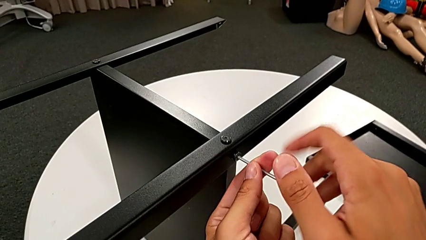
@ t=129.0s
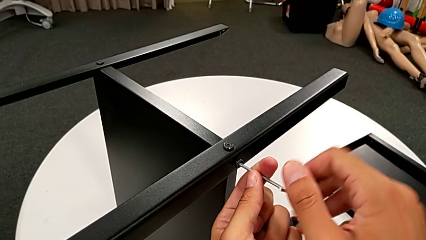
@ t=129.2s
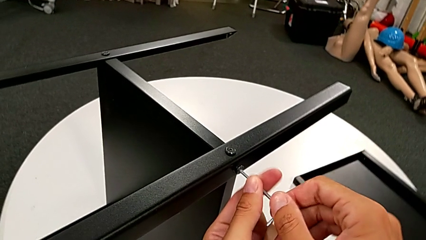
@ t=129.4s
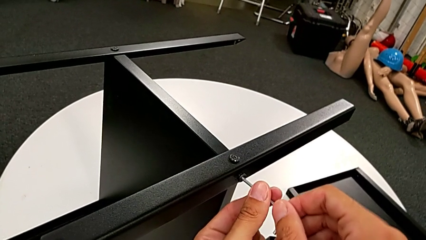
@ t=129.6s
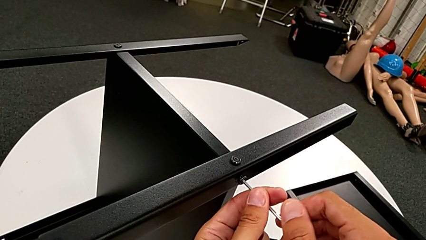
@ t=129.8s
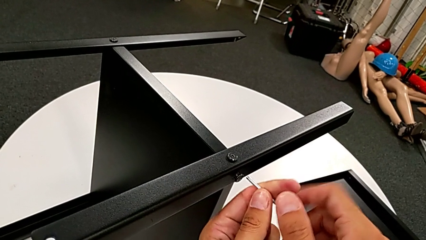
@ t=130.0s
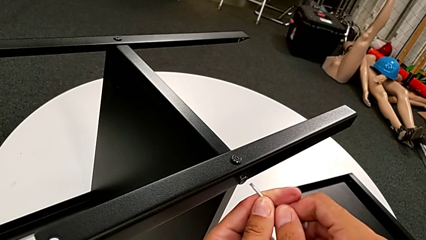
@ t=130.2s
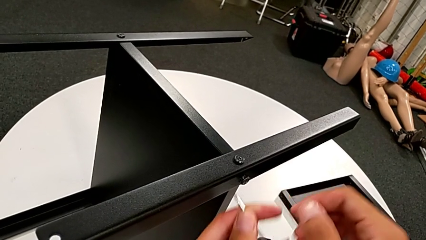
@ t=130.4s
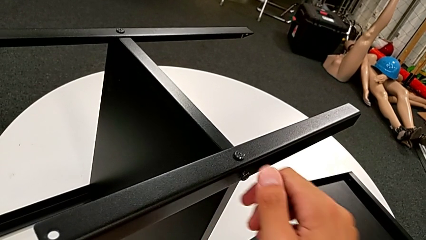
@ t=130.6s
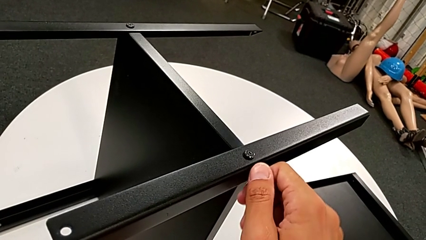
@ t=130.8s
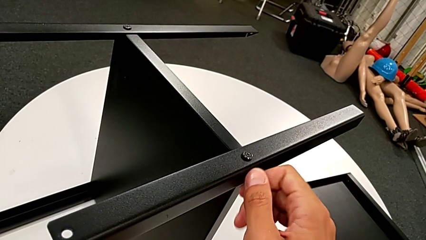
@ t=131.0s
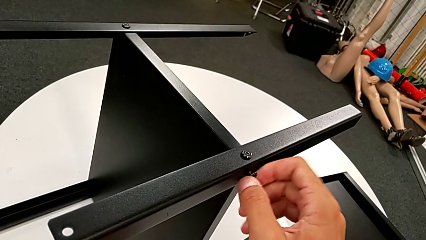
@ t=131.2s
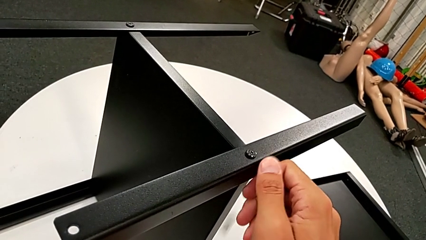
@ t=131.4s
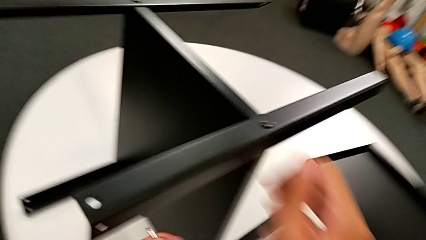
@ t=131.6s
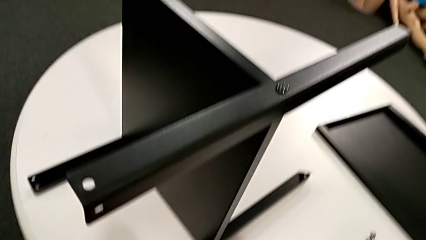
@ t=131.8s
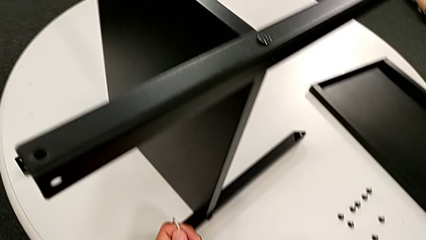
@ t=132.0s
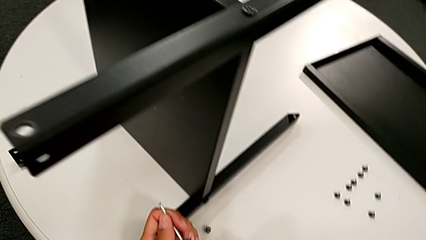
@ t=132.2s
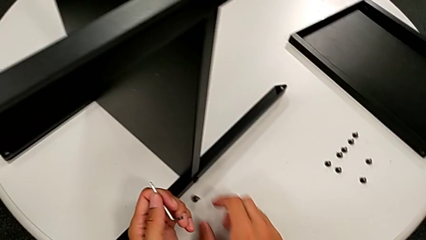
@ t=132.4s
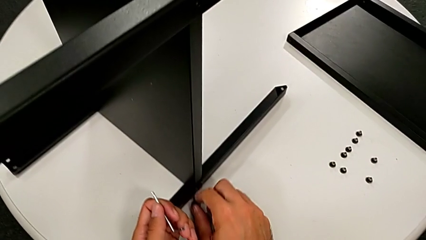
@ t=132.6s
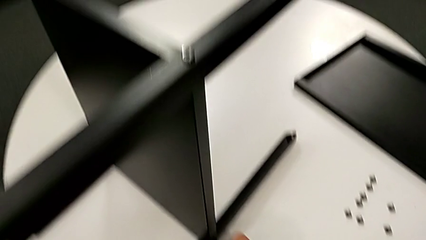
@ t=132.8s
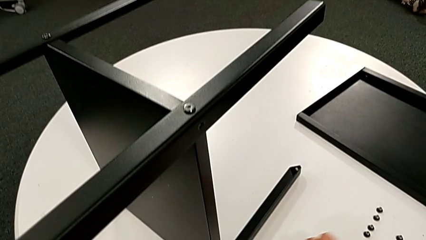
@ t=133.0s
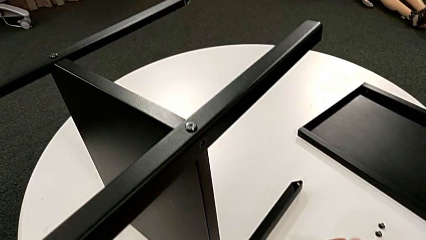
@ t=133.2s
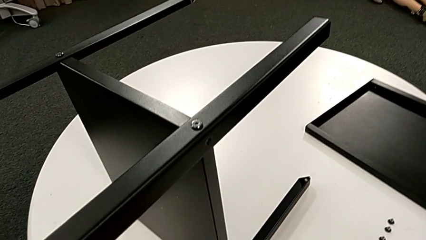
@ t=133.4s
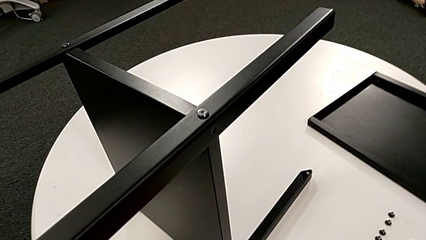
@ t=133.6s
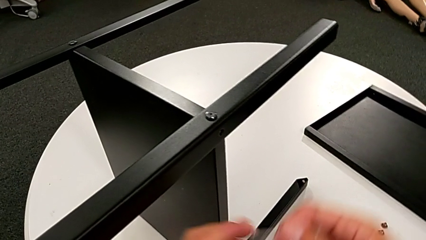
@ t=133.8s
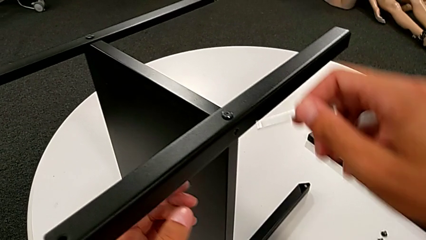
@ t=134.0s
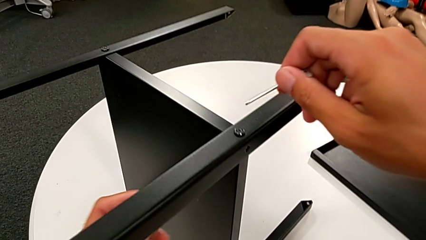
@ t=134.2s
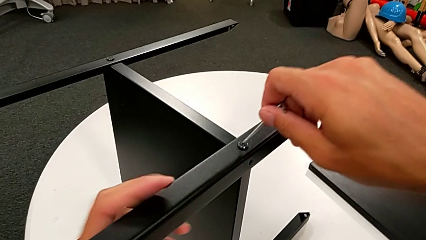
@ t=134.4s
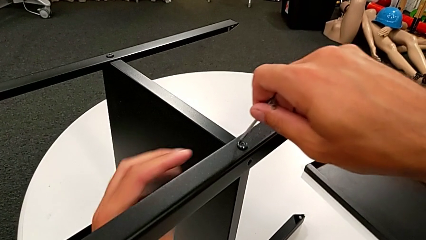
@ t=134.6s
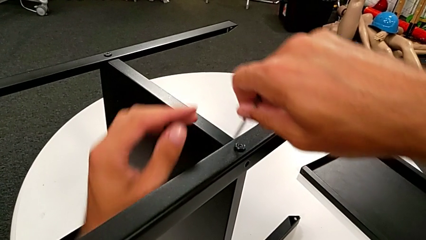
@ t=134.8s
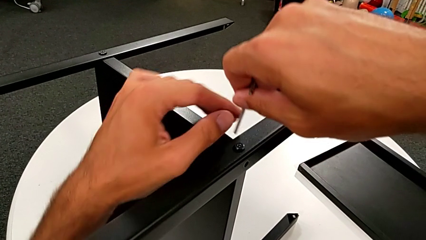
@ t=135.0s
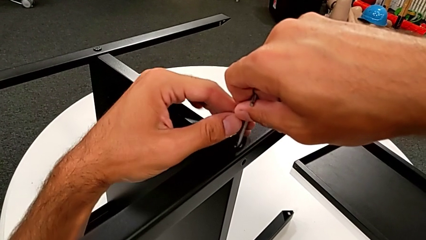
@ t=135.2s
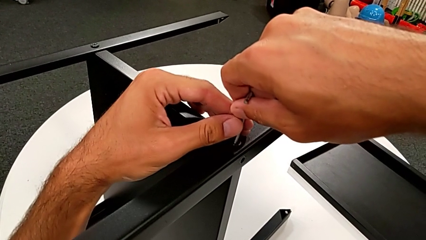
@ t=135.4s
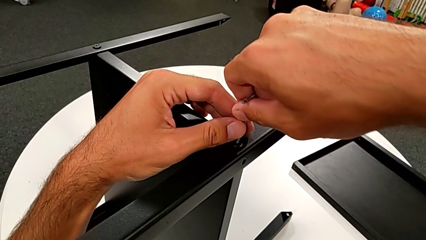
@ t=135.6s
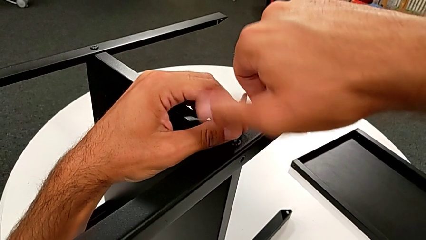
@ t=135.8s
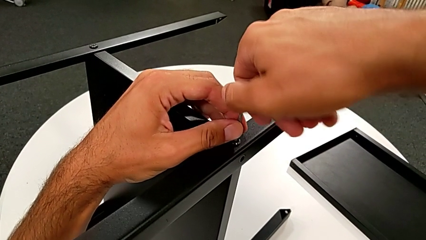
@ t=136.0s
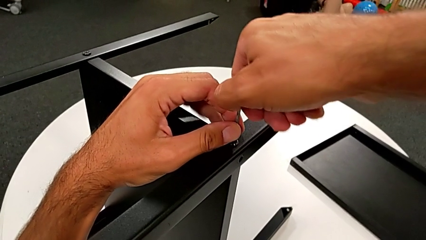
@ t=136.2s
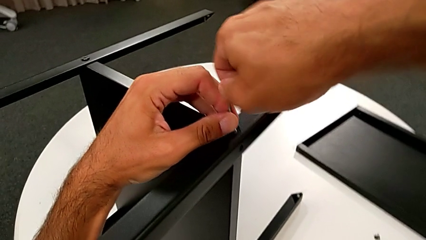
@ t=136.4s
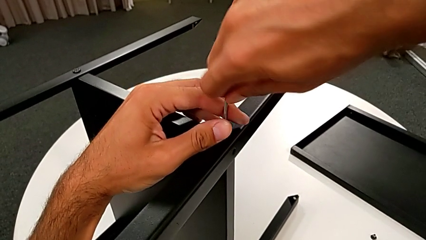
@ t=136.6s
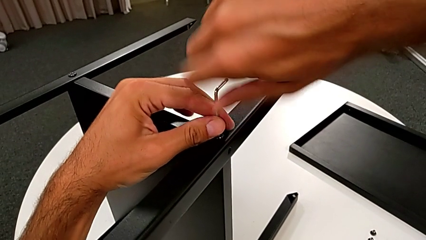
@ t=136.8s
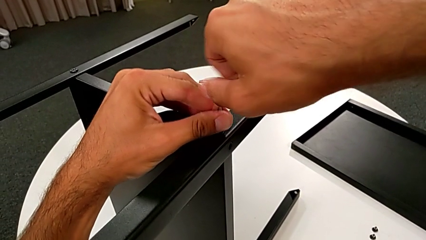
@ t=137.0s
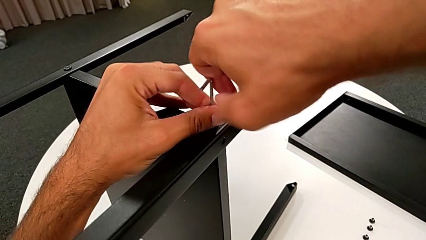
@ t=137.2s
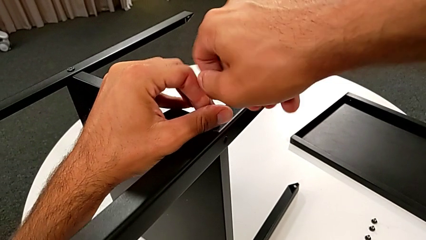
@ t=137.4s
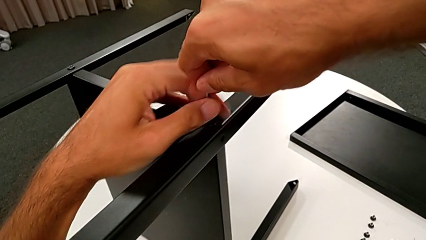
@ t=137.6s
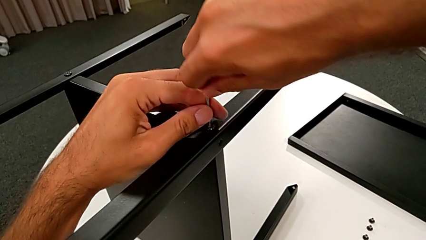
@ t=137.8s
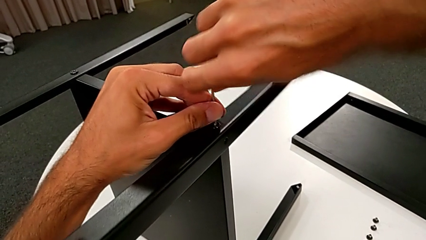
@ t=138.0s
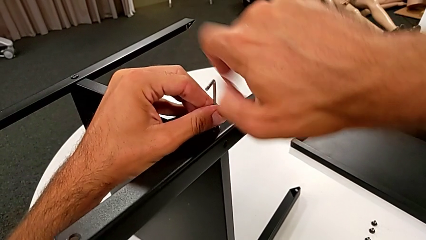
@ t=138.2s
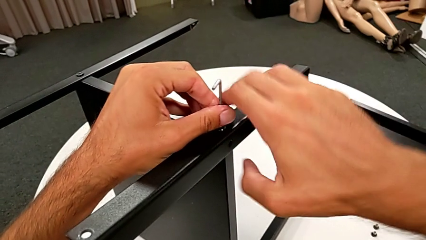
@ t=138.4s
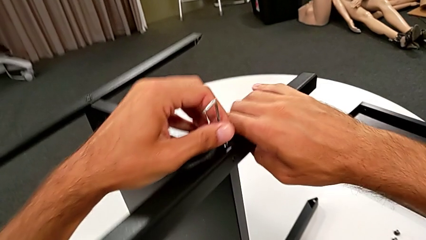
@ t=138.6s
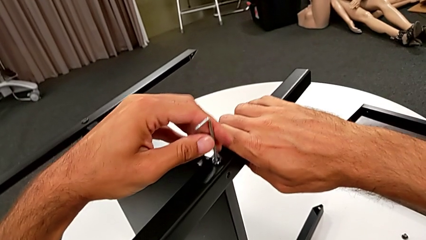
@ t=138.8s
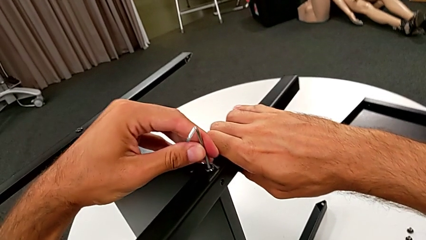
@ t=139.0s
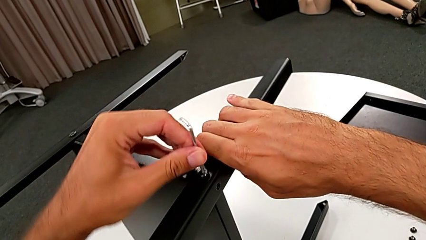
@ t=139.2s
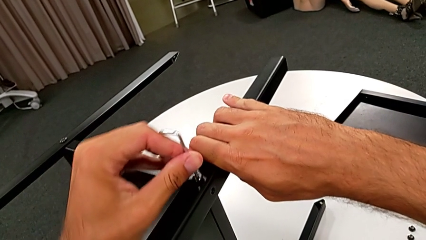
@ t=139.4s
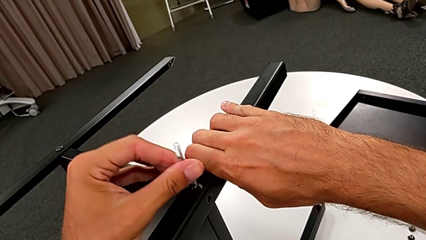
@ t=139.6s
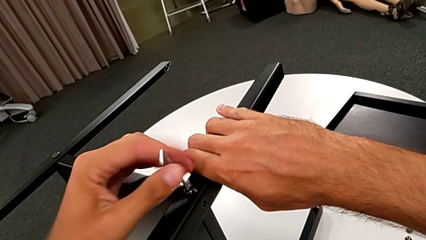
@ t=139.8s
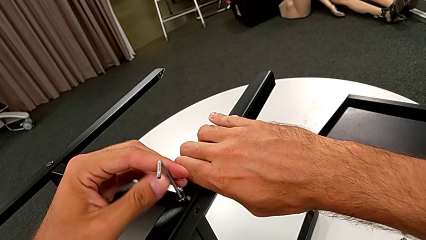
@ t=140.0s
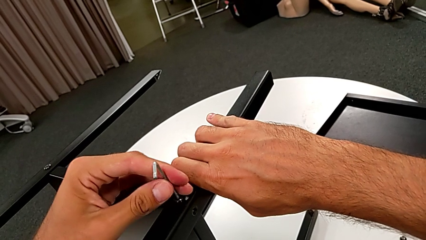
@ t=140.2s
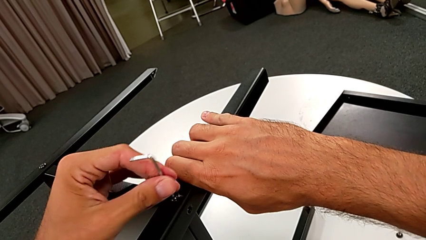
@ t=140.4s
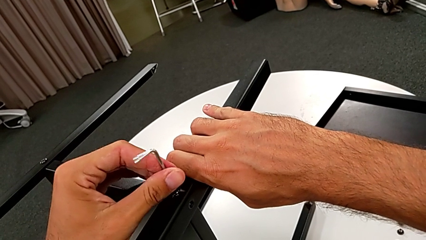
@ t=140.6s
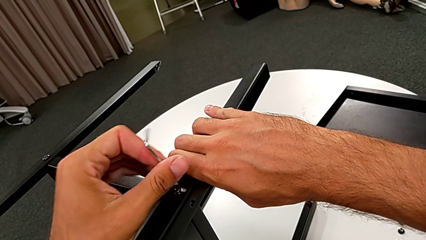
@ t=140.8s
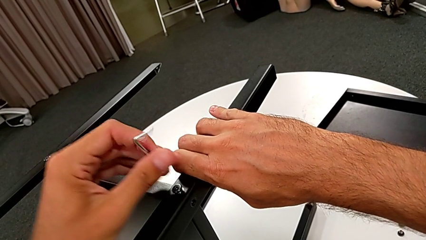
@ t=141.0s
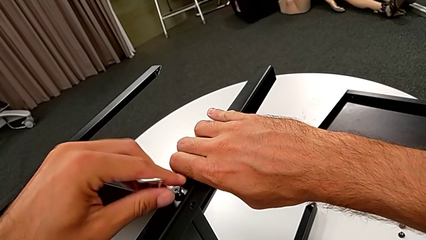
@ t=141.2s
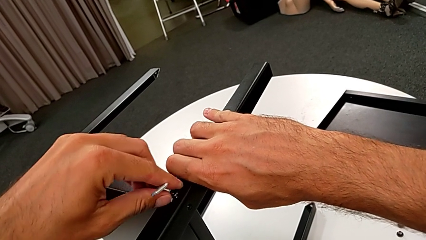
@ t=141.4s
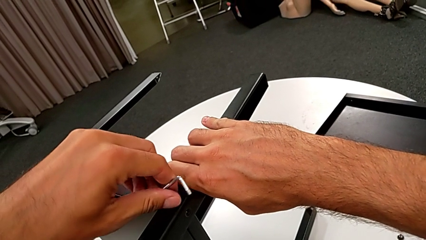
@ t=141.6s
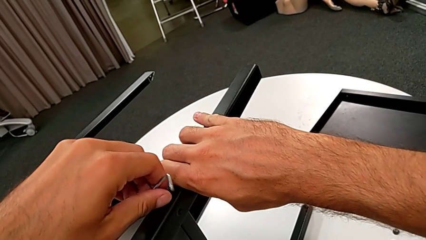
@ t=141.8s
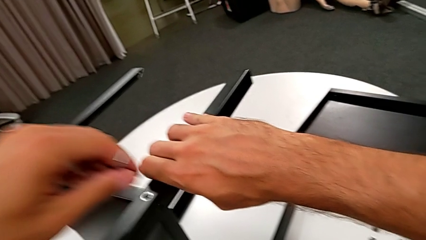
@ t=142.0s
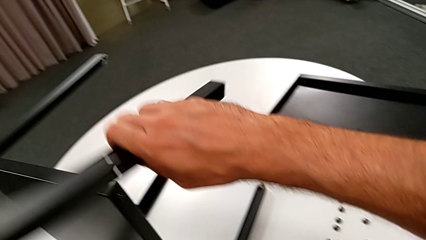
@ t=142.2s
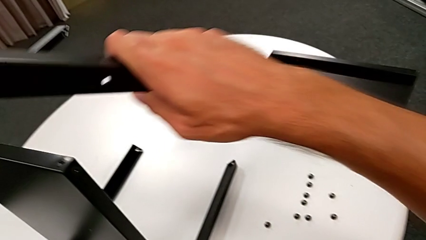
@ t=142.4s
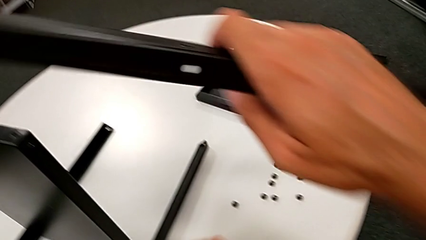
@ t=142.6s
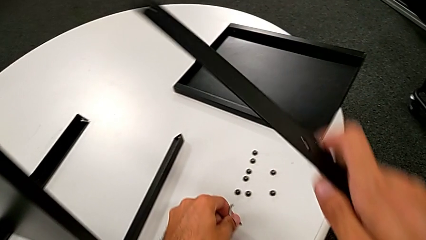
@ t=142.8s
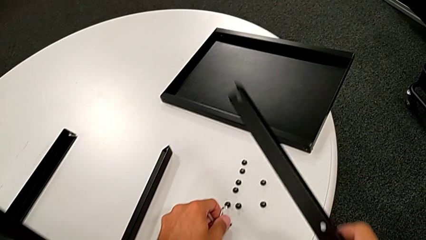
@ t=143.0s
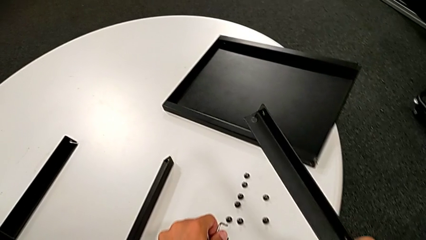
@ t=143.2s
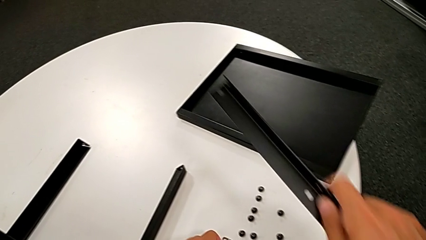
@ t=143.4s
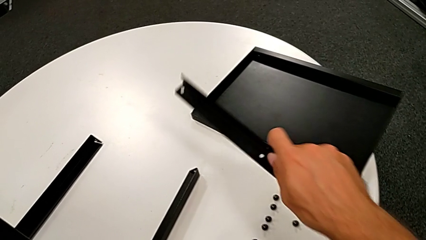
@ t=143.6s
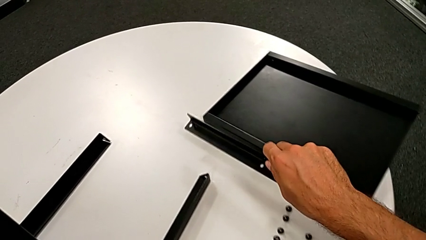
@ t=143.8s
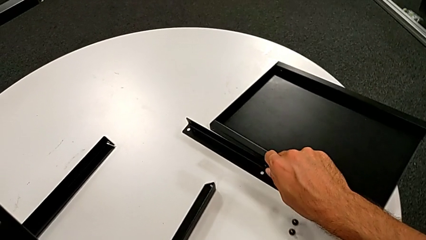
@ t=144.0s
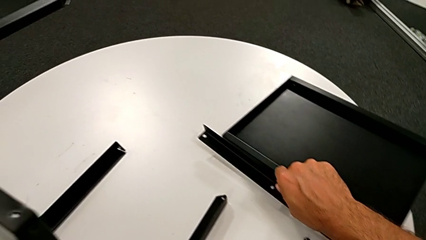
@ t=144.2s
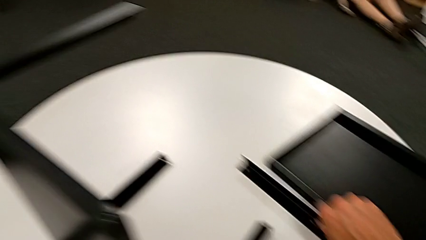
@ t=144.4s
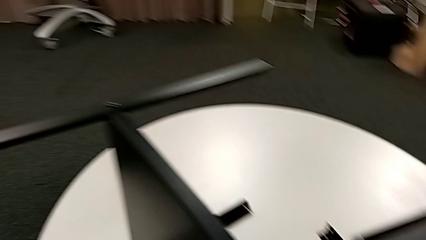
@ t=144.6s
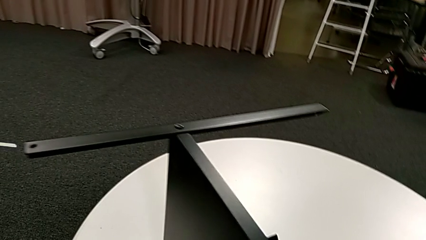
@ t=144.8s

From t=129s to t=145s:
The camera wearer is disassembling the first leg from the shelf. They withdraw the Allen wrench, unscrew the hex socket head, wrongly drop it, slide it, approach it and insert the Allen wrench. They unscrew the hex socket head with the right hand, grab the leg with the right hand, unscrew the hex socket head with the left hand and withdraw the Allen wrench. They disassemble the hex socket head, disassemble the first leg, place the hex socket head and place the first leg.
